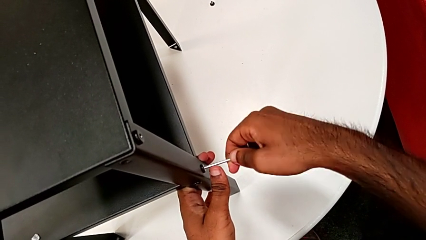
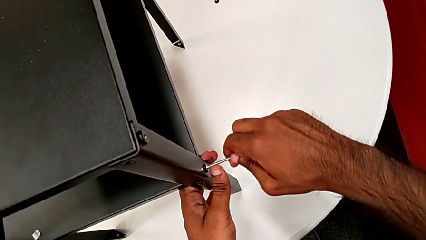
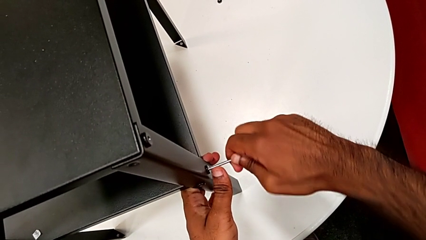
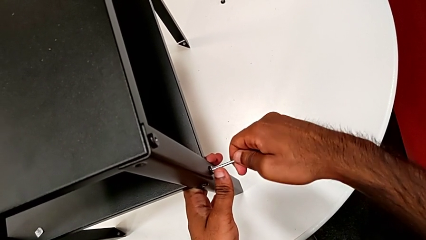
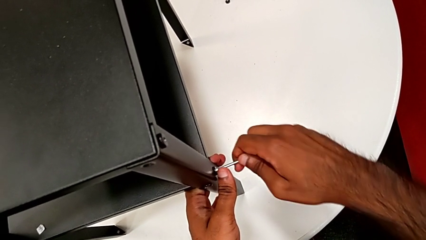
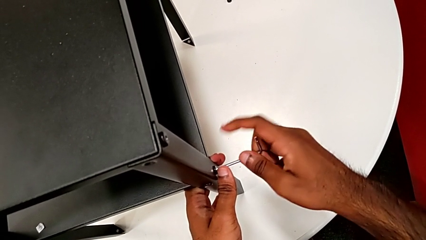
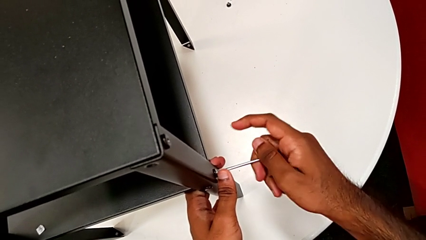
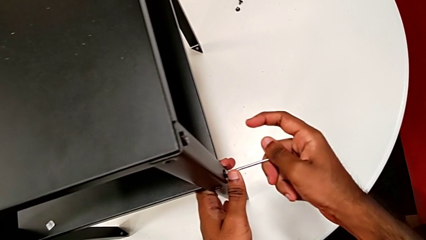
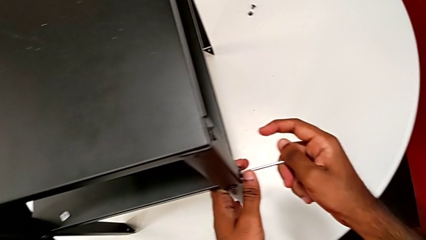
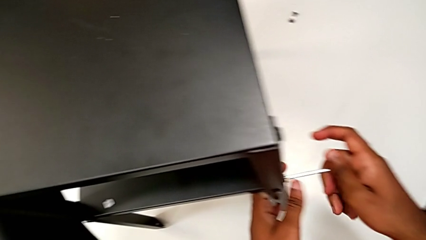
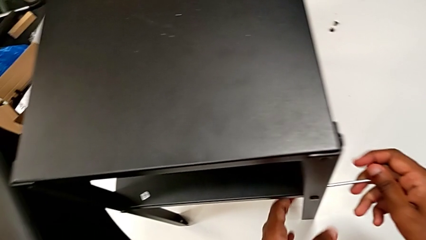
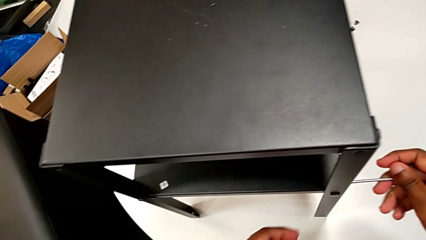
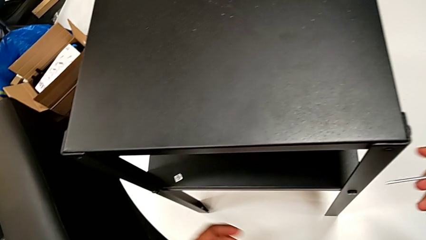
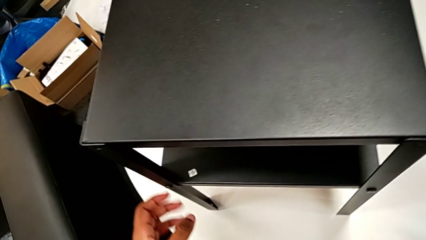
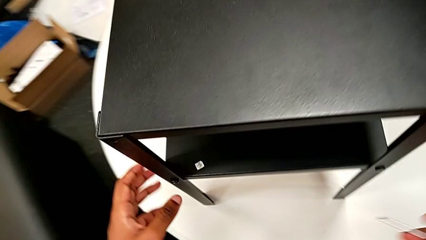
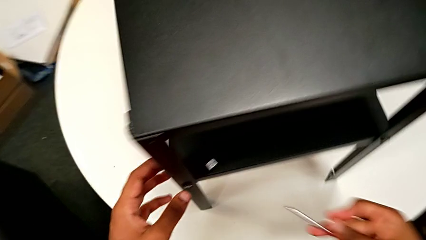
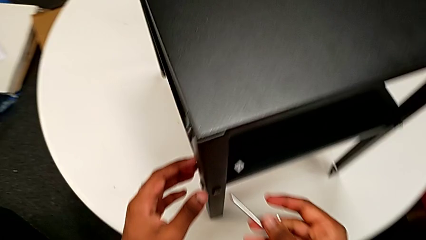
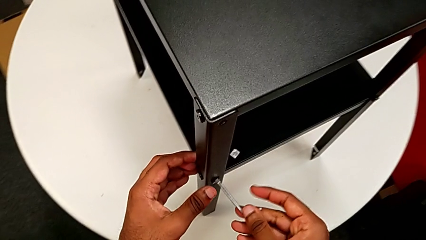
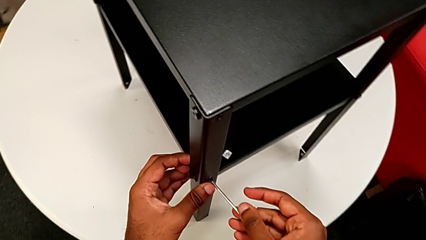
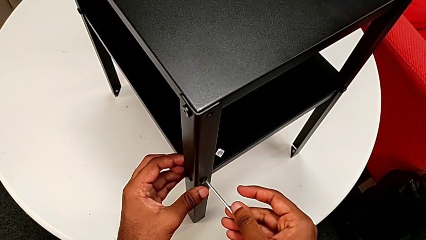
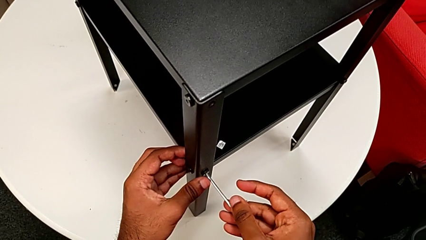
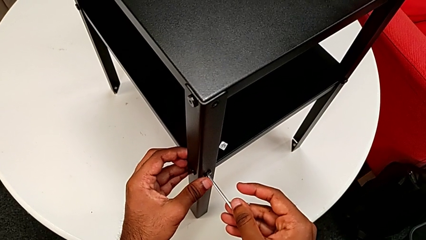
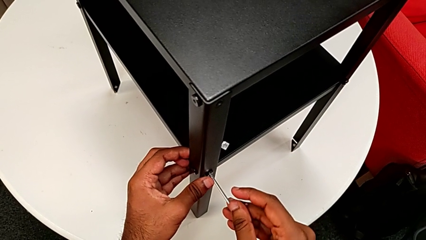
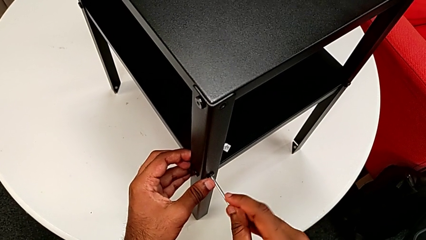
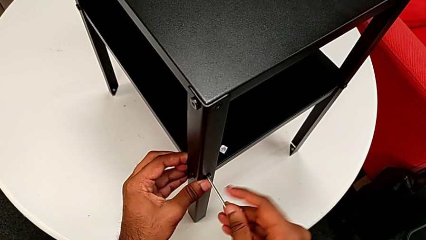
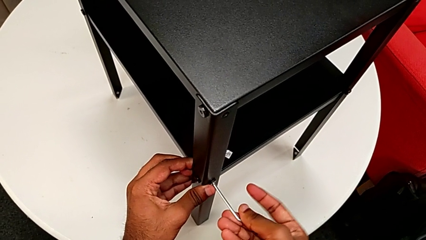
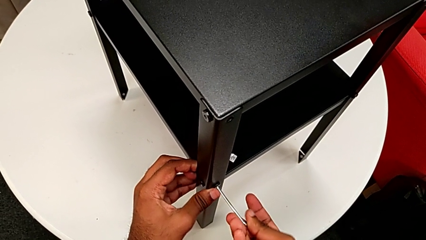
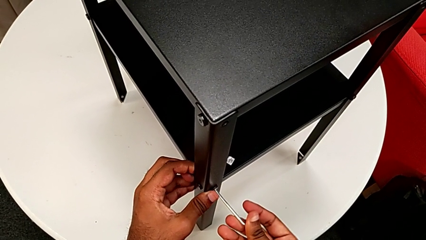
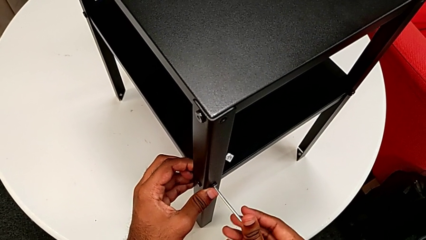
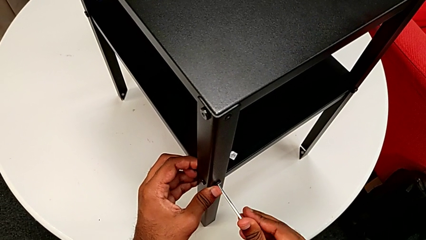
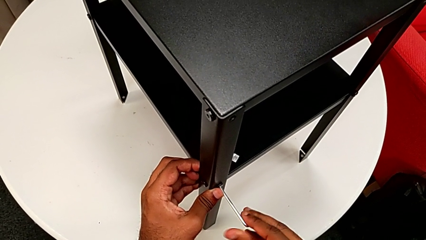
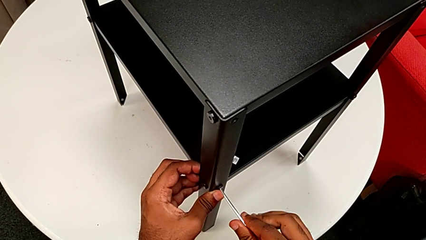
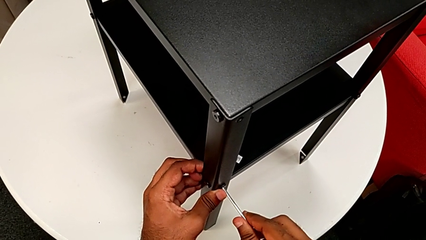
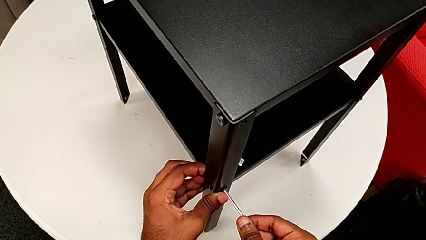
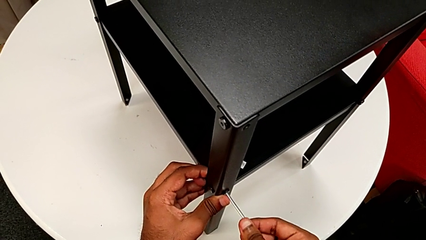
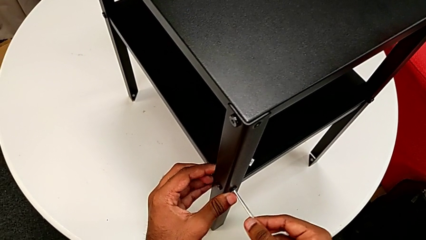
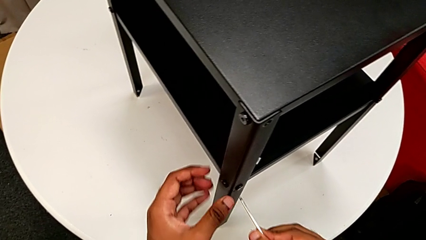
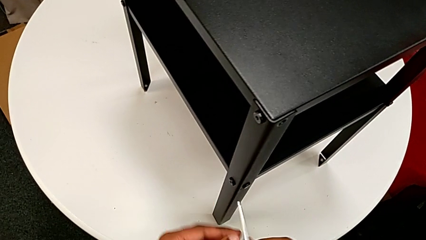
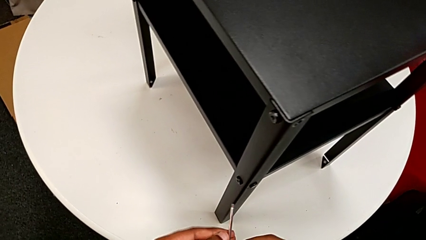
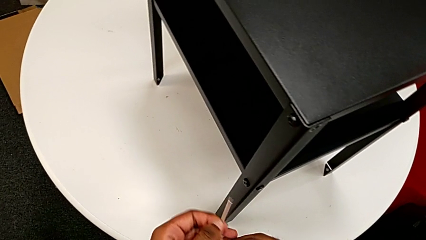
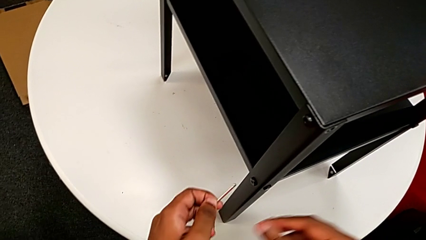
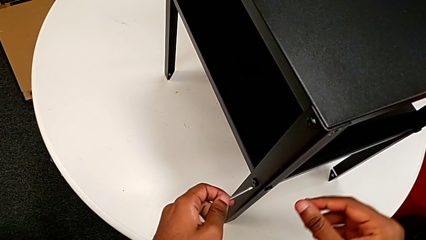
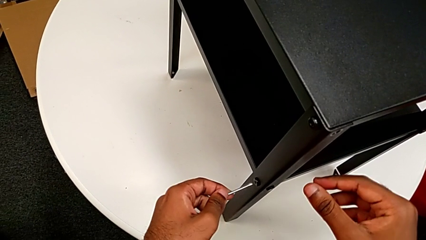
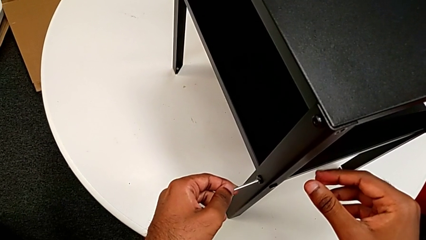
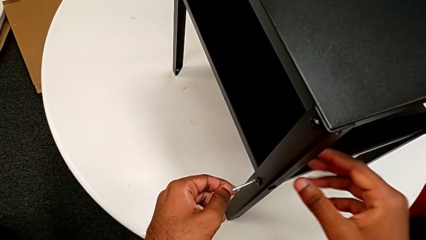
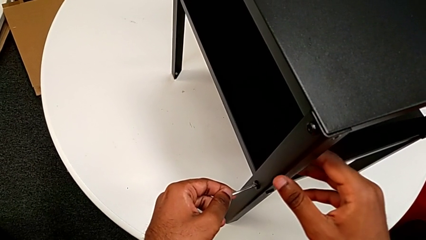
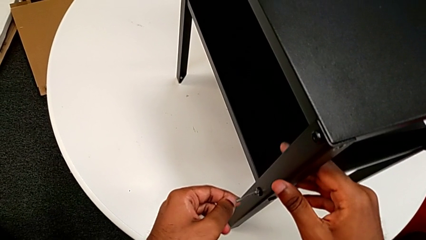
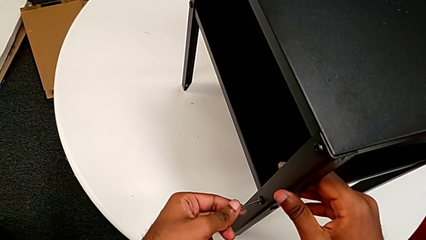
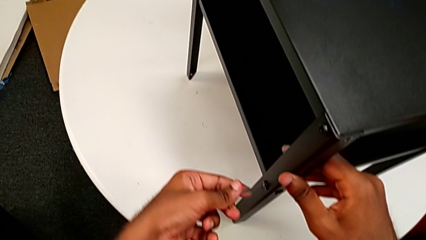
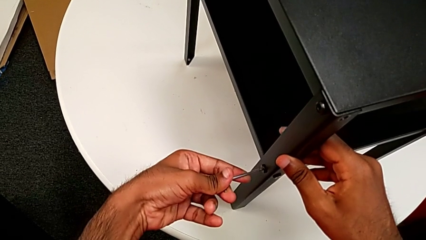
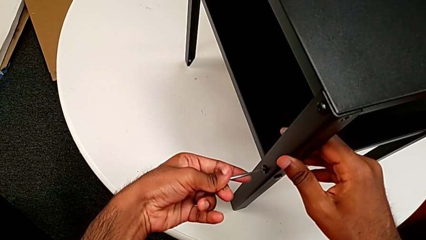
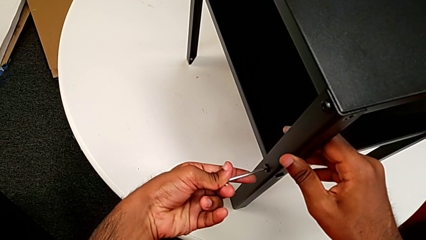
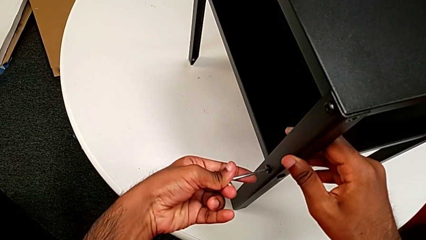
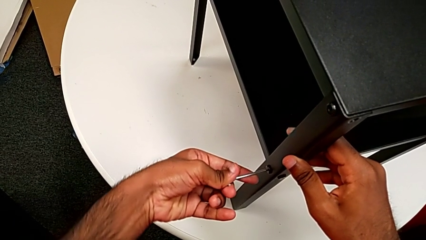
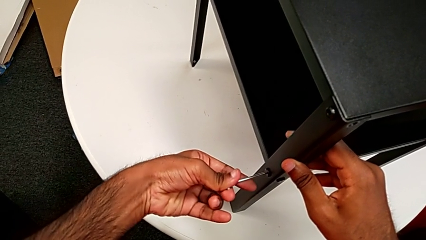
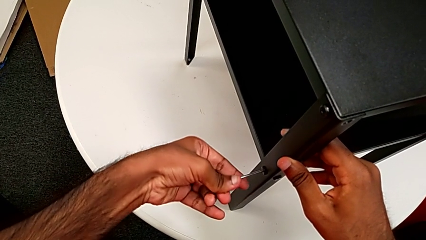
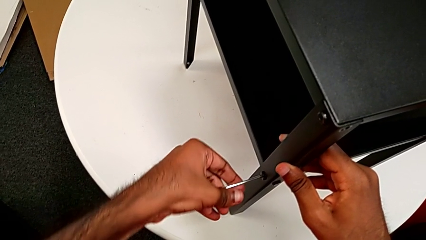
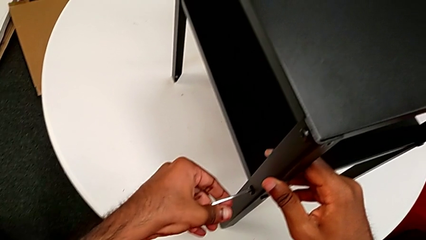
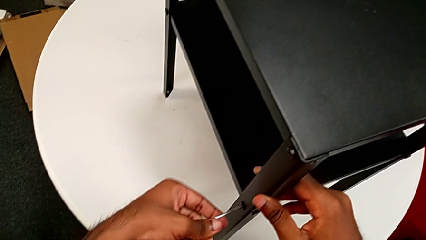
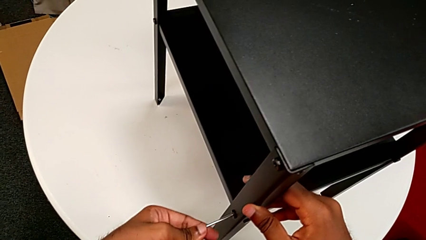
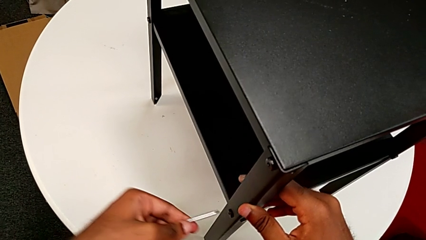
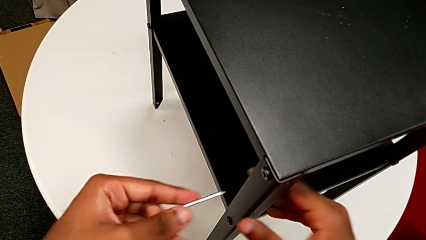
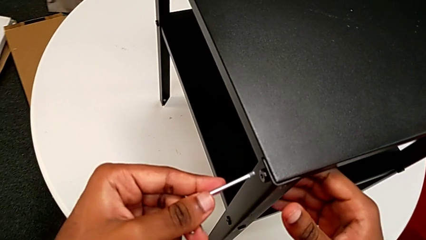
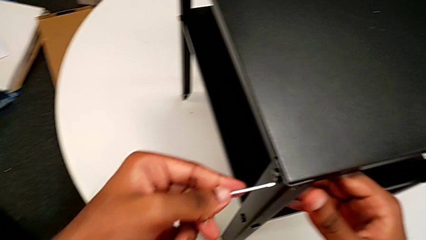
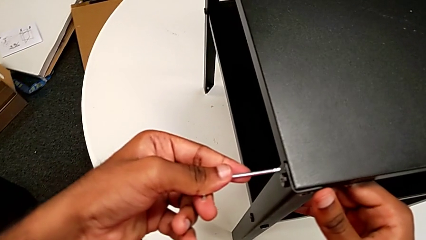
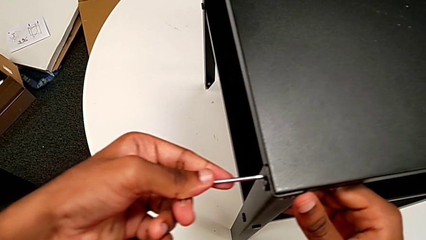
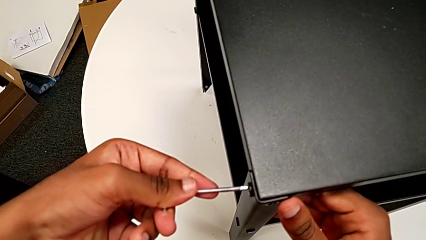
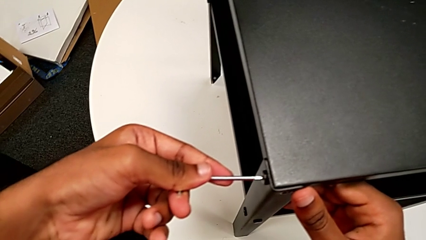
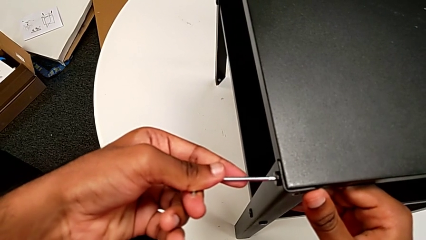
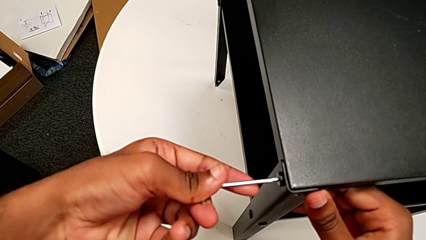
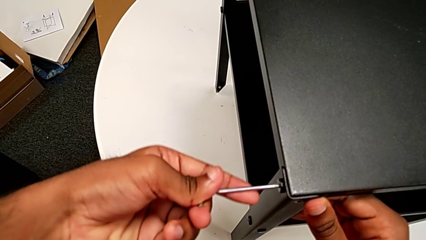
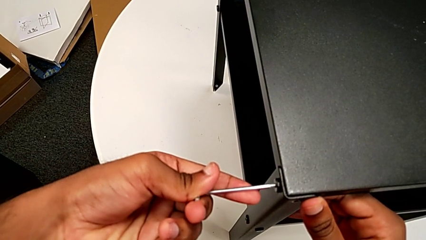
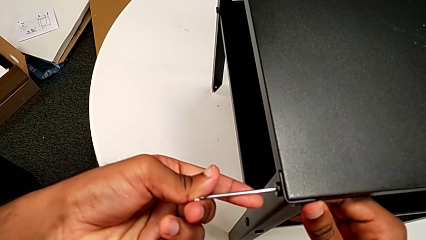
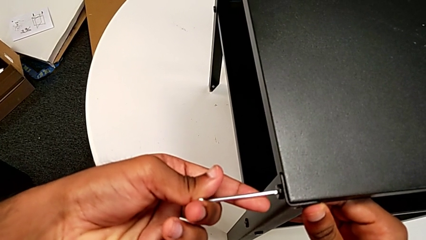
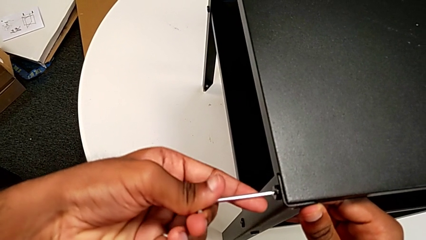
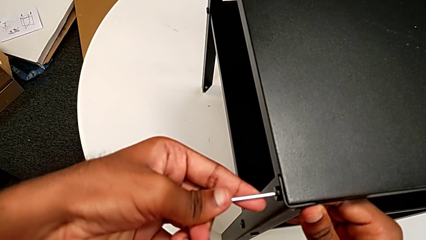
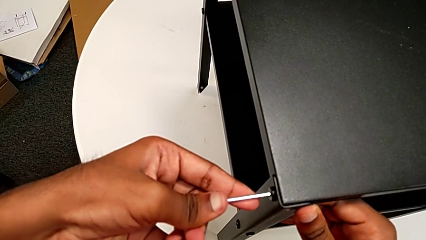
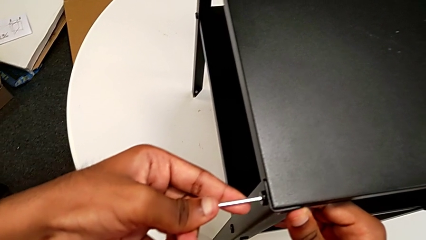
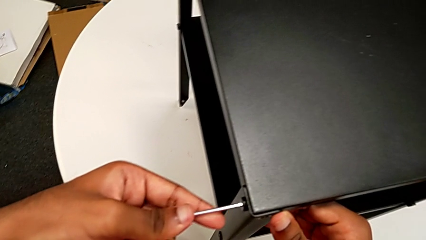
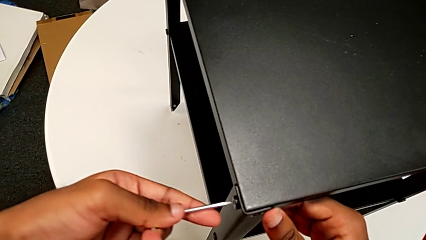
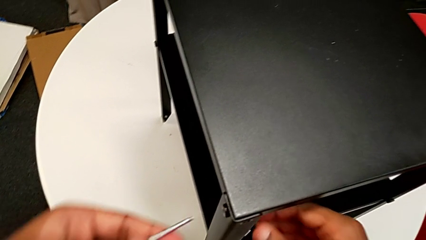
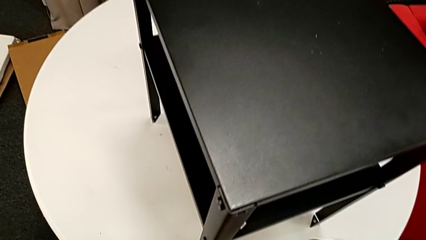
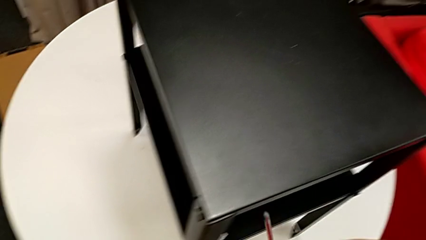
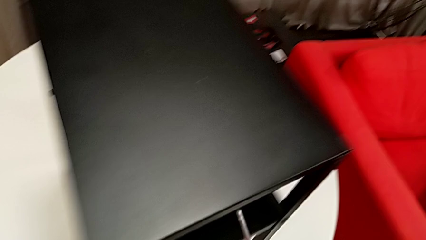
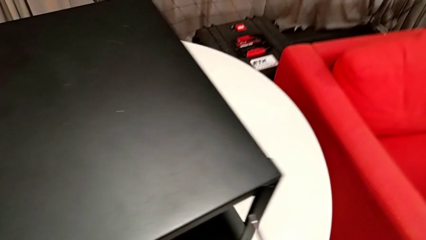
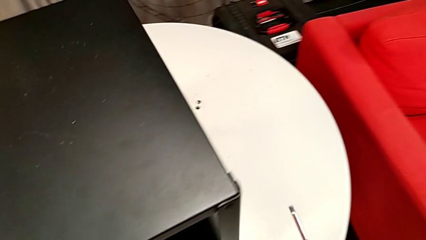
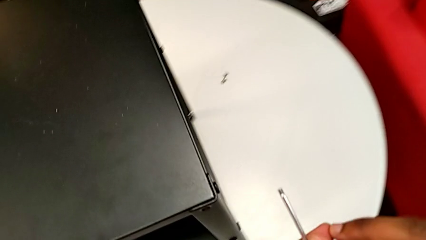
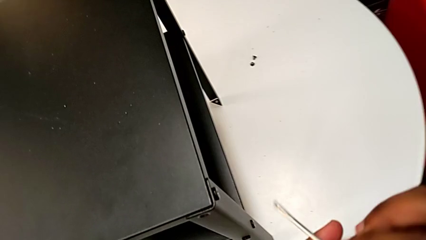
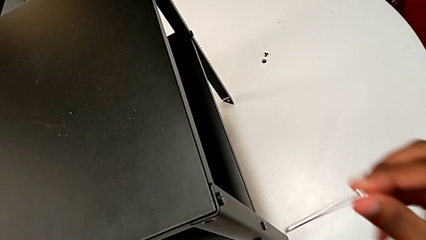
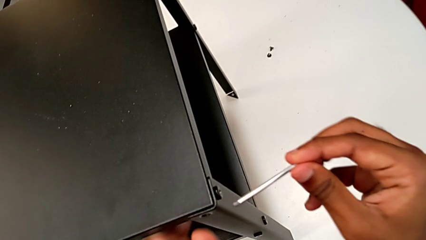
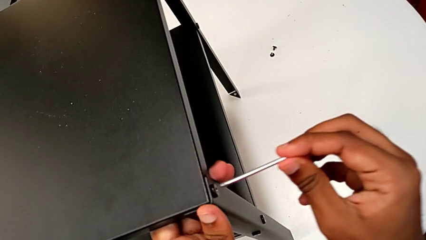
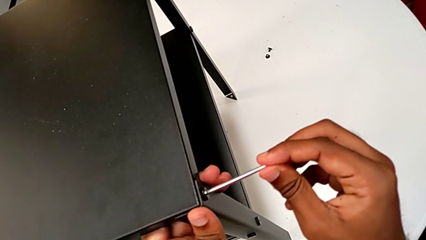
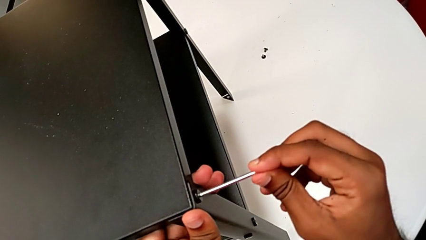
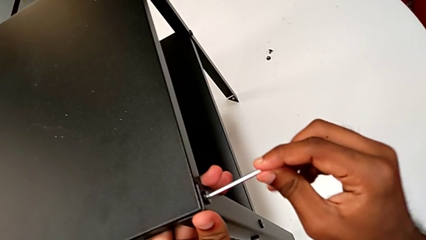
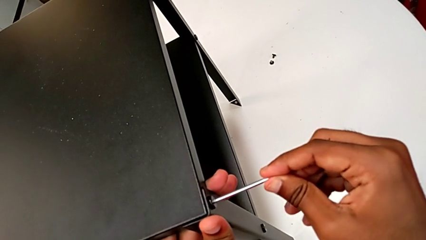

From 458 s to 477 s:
The camera wearer is tightening the screws. They screw the hex socket head, withdraw the Allen wrench, insert it, screw the hex socket head, withdraw the Allen wrench, insert it, screw the hex socket head, withdraw the Allen wrench, insert it, rotate it, withdraw it and insert it.
